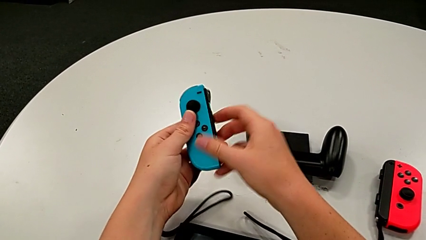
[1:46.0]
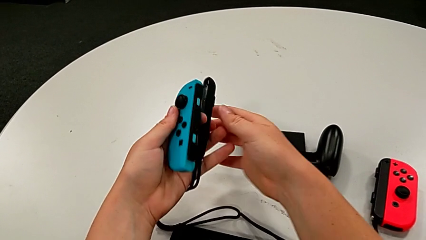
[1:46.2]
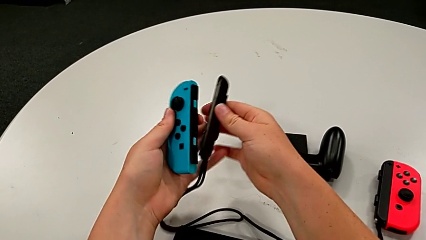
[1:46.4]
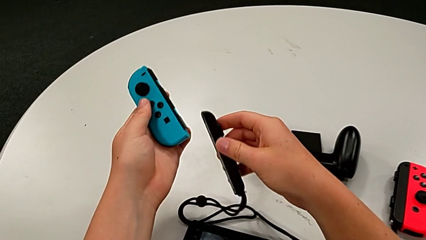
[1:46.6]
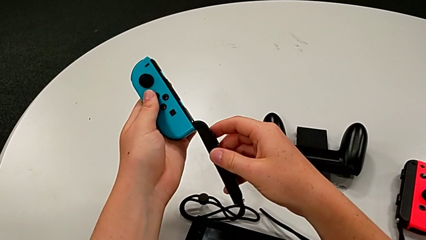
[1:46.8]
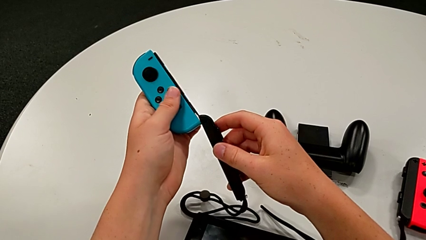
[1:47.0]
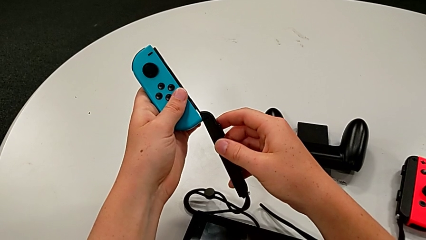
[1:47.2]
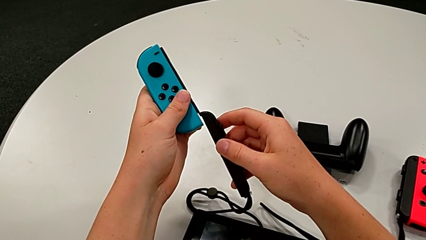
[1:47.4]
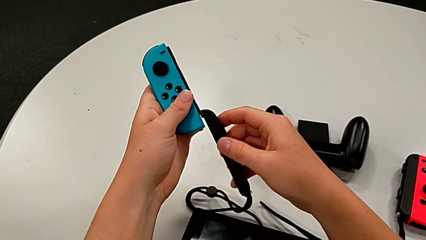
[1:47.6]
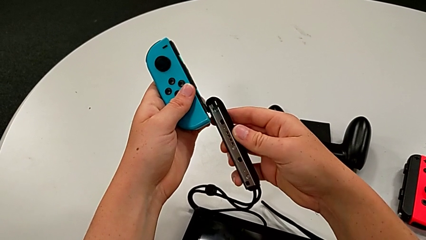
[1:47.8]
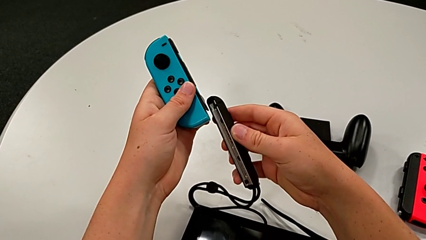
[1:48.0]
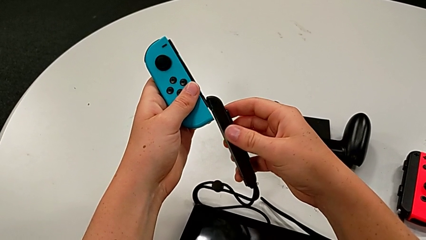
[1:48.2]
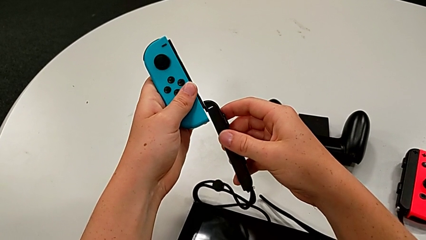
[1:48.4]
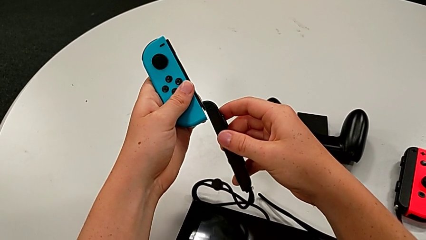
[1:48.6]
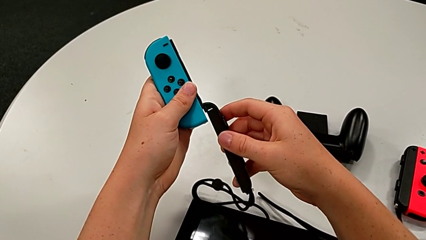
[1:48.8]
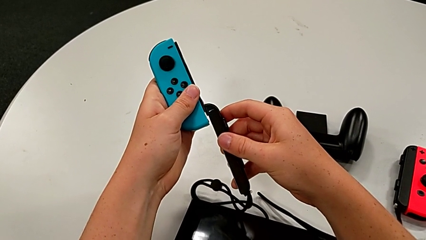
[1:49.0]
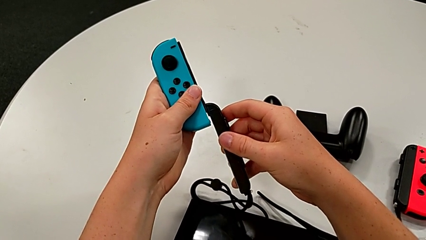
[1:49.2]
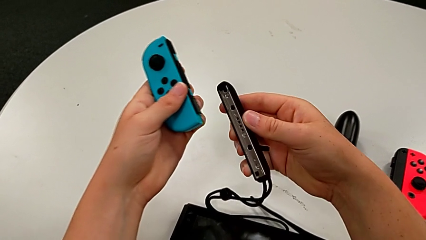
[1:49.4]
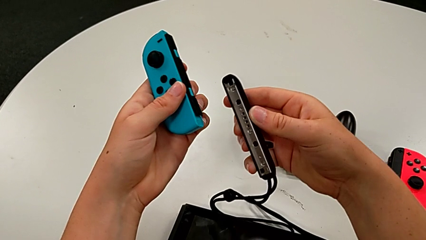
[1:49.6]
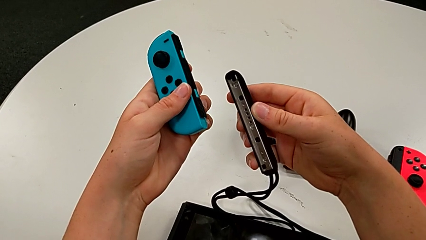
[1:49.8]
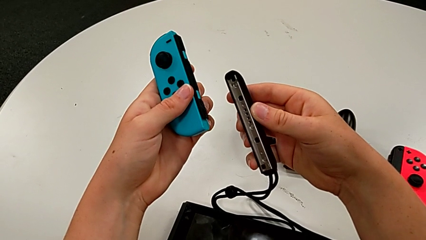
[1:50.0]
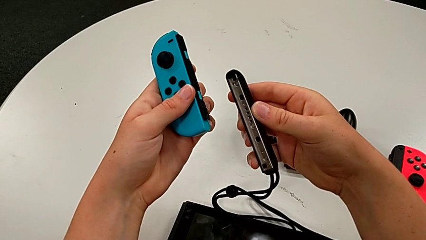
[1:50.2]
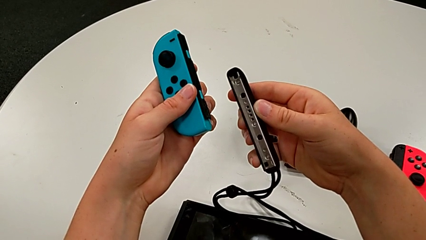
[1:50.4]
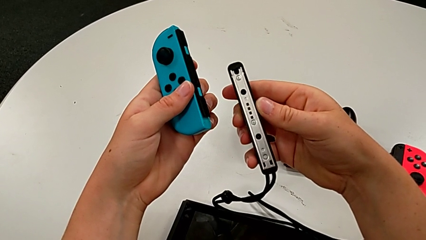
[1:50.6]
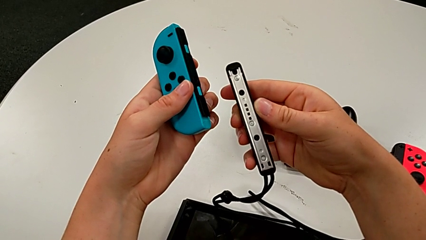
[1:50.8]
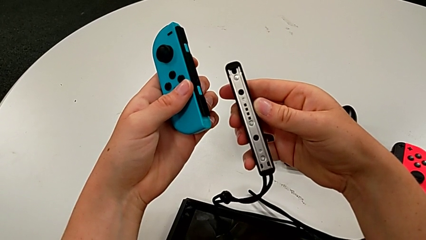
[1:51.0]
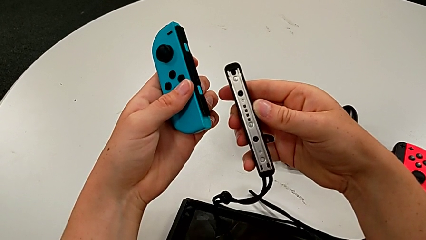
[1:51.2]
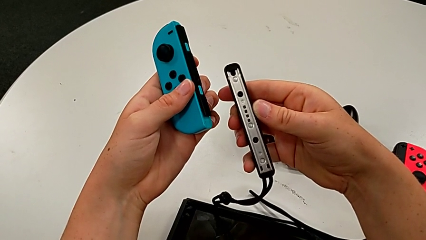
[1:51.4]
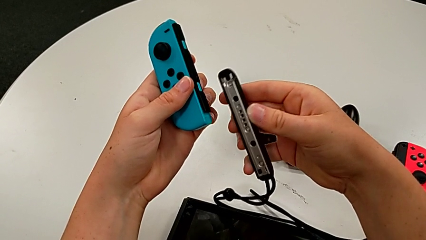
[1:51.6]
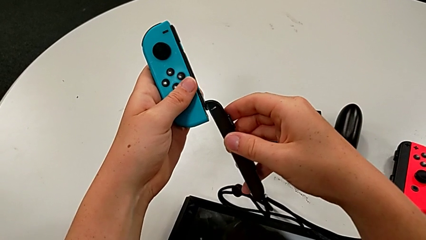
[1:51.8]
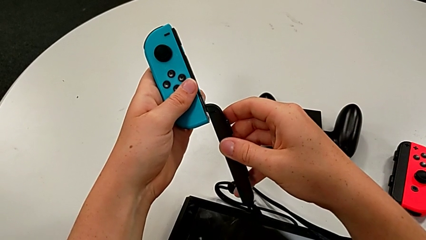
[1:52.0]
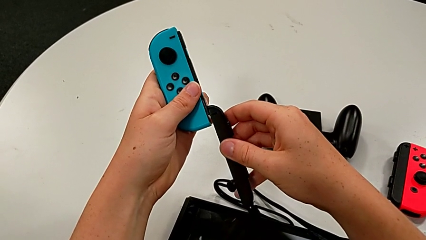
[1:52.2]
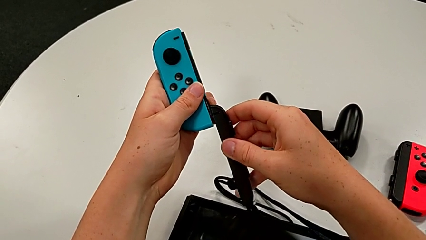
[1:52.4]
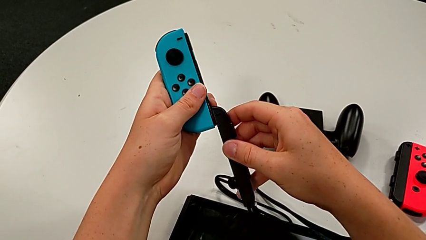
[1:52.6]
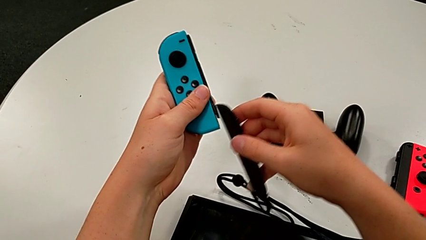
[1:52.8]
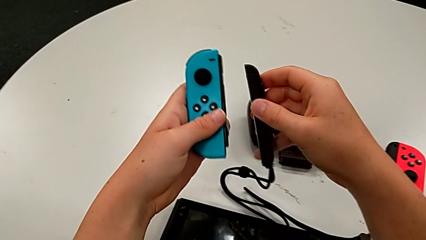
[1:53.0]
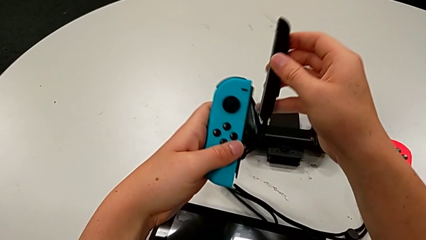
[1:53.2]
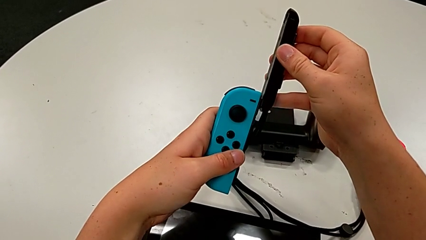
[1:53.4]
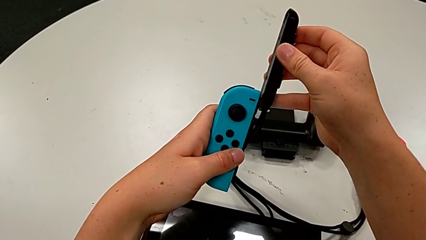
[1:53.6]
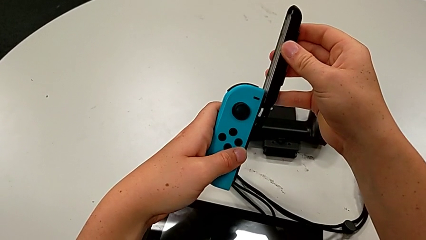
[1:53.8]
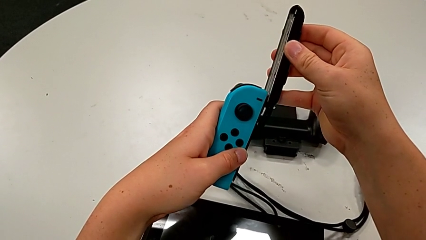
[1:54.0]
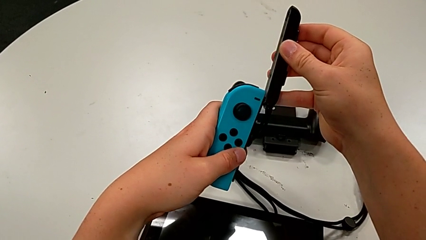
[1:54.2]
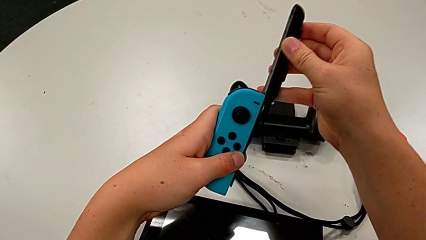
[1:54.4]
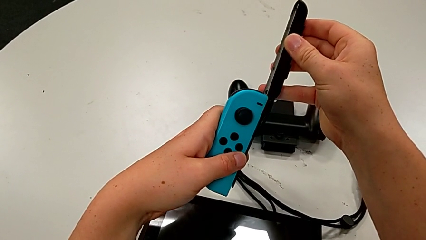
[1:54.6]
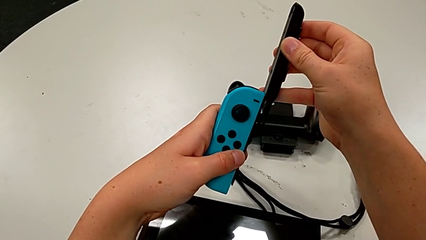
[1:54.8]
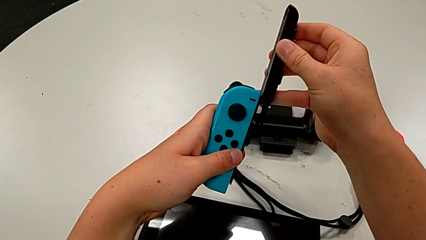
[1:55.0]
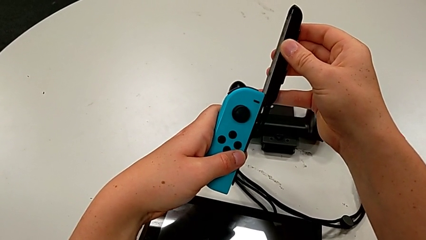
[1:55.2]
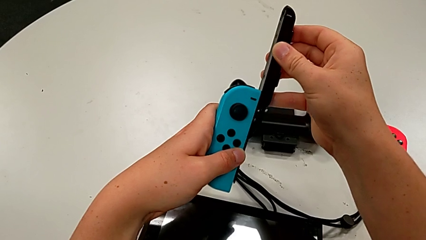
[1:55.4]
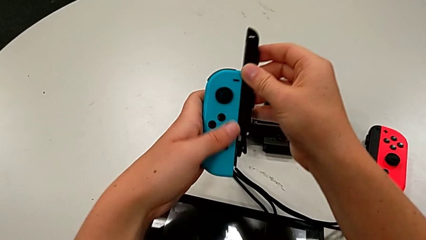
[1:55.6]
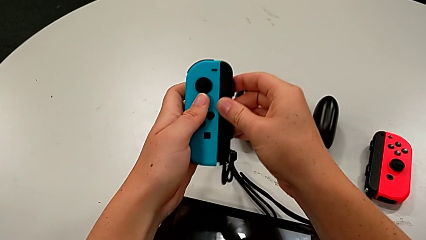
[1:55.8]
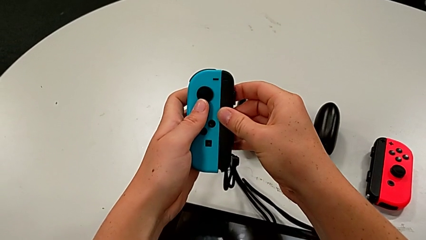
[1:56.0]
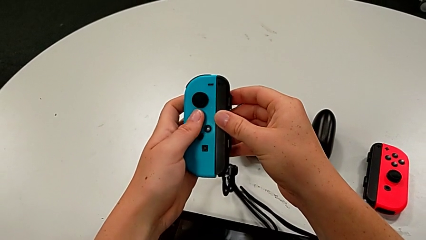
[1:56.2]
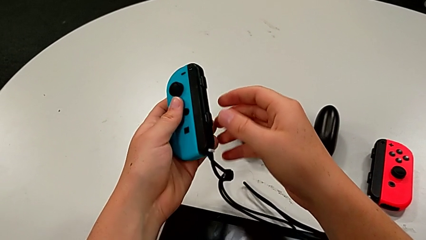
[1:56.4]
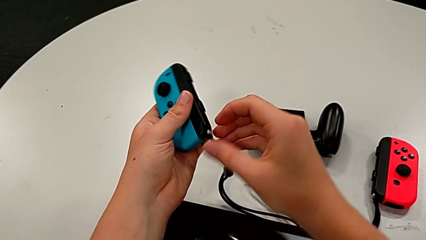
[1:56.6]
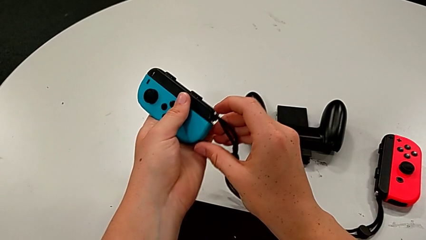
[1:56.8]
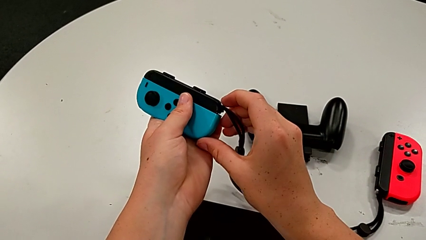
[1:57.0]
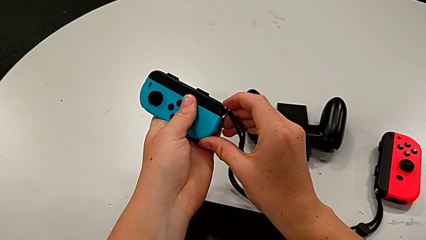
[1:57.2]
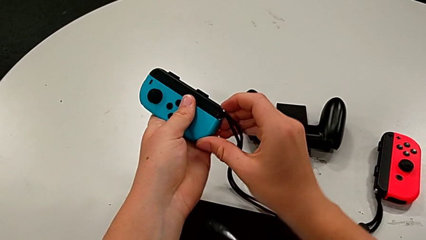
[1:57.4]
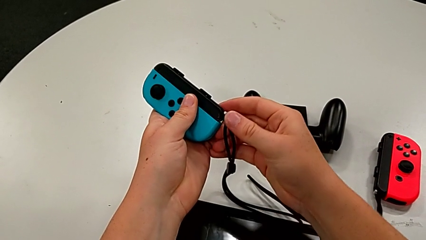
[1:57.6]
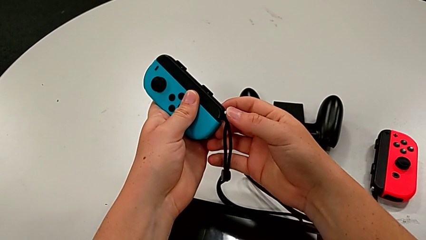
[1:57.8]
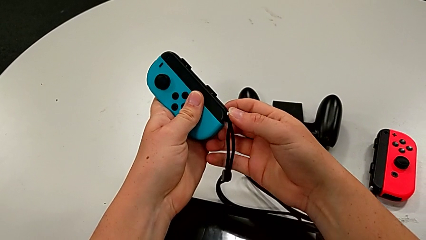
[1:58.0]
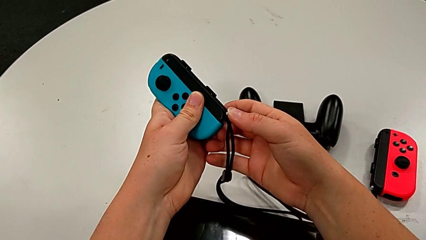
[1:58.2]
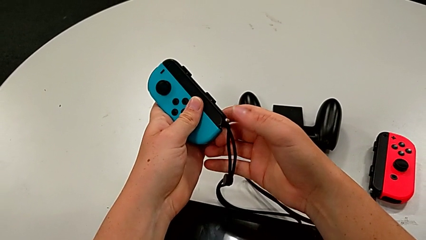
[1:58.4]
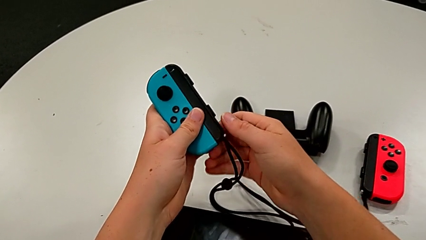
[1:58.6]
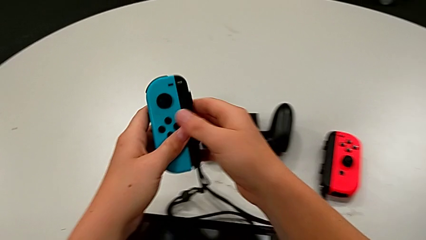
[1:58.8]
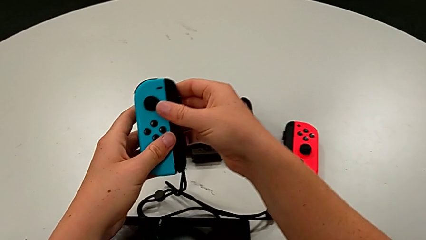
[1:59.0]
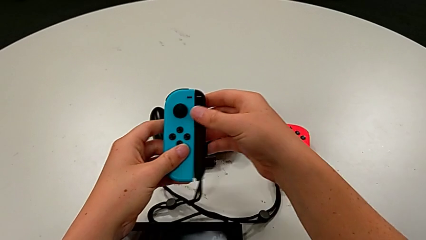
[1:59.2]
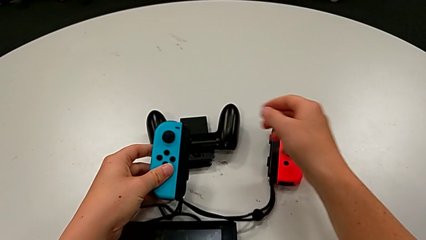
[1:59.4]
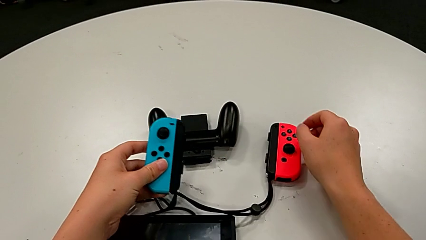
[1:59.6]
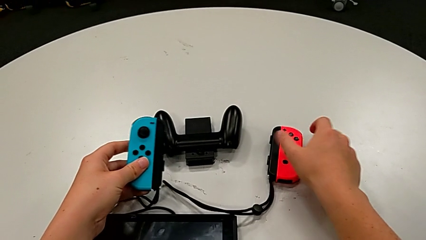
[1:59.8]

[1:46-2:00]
The camera wearer is assembling the joy_con_strap and locking the joy con by pressing the white button upwards. They assemble the blue Joy-Con controller and lock the Joy-Con strap lock.

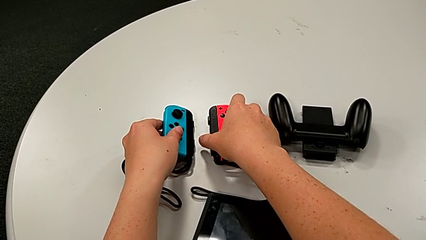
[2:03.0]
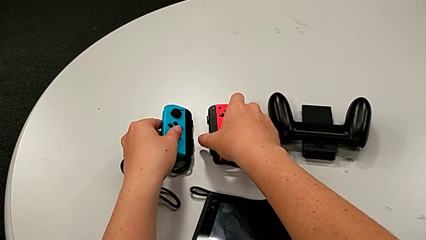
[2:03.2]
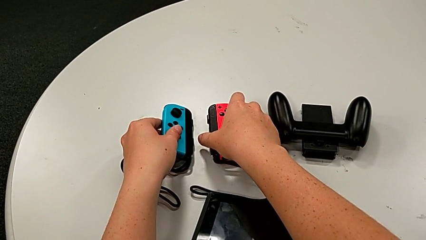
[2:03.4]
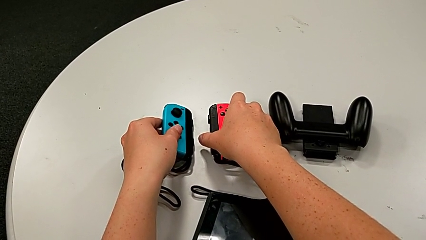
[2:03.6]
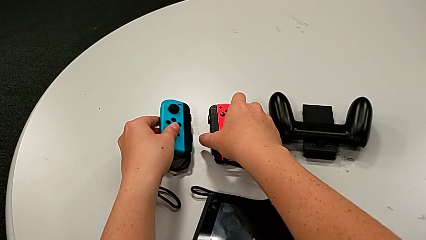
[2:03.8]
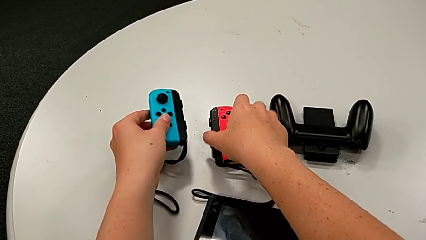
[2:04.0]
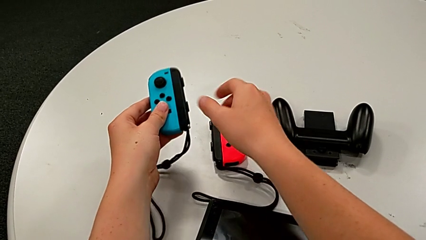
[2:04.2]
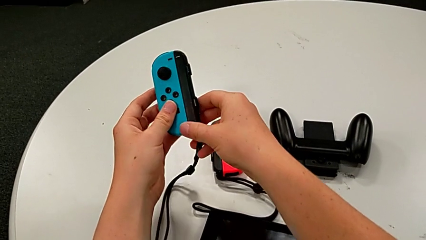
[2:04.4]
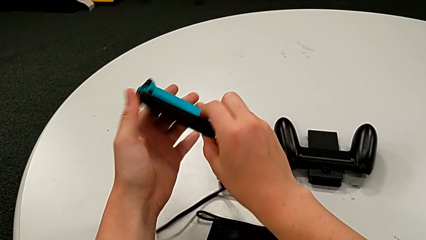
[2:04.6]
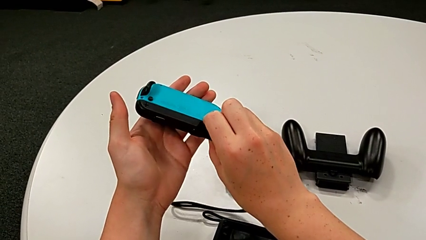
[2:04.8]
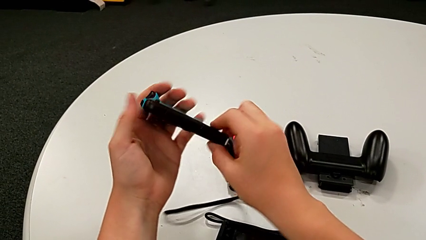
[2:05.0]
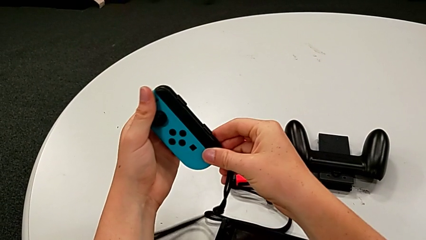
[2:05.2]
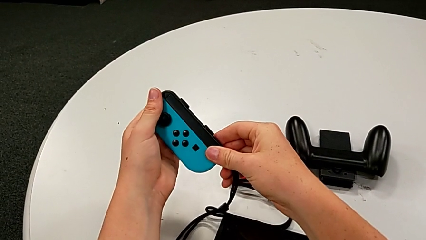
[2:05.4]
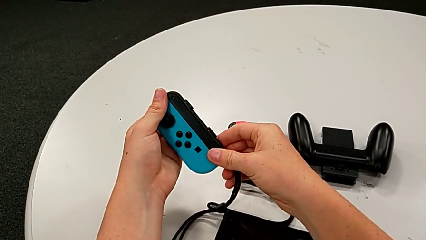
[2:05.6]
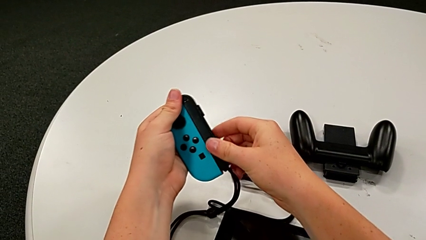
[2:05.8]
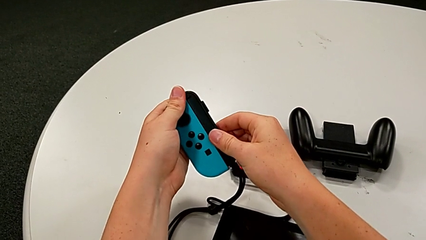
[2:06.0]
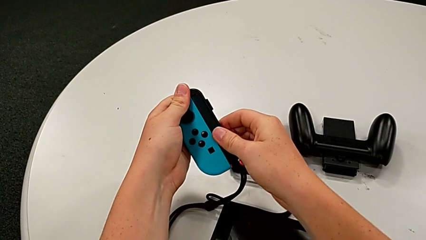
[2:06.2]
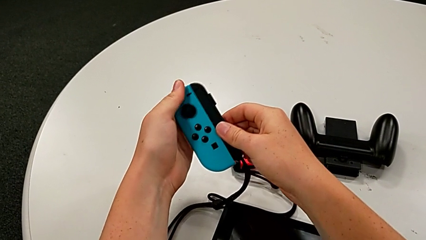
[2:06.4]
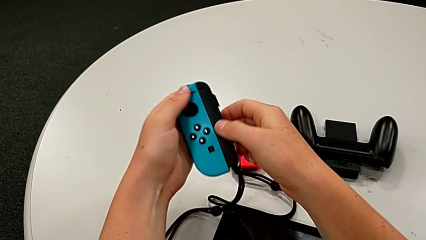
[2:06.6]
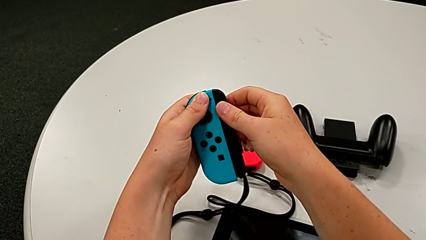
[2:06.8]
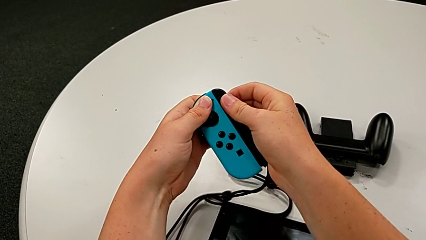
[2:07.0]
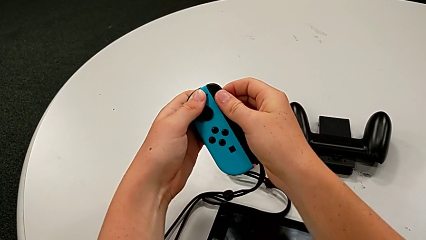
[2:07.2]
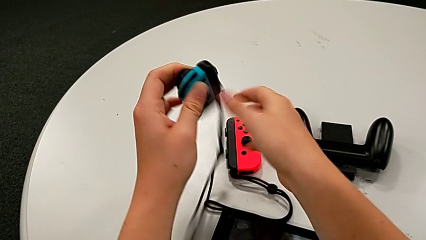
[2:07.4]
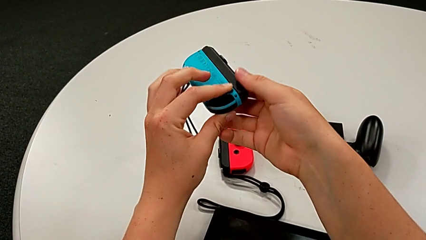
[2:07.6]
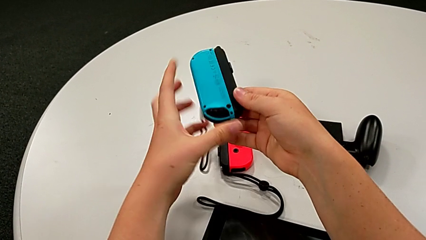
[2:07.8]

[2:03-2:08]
The camera wearer is disassembling the blue and red joy con from the two joy con straps. They grab the blue Joy-Con controller and begin to inspect it.
